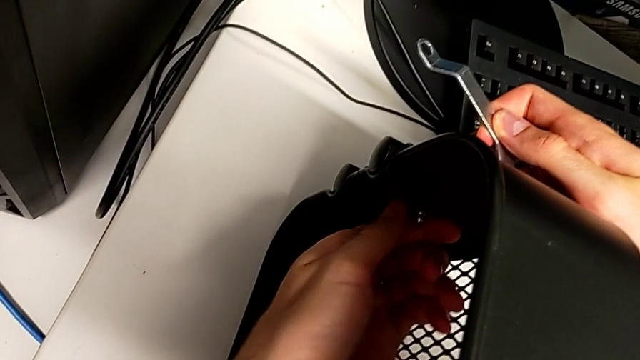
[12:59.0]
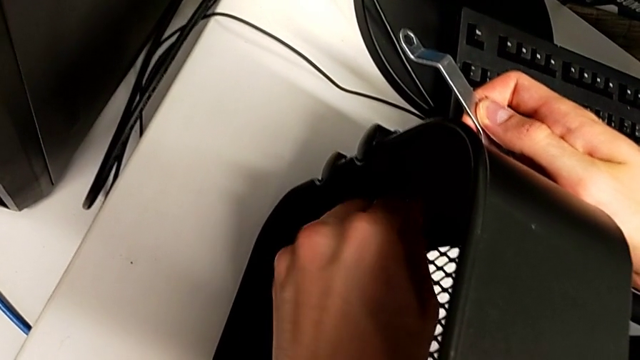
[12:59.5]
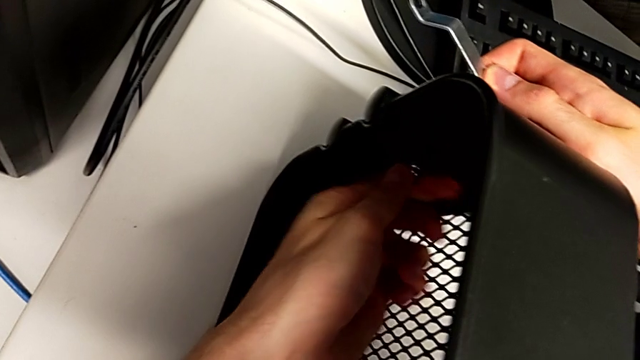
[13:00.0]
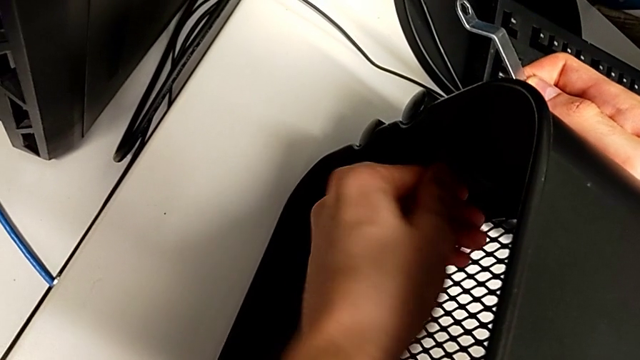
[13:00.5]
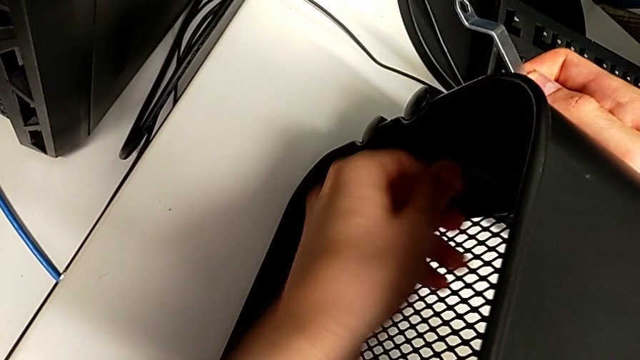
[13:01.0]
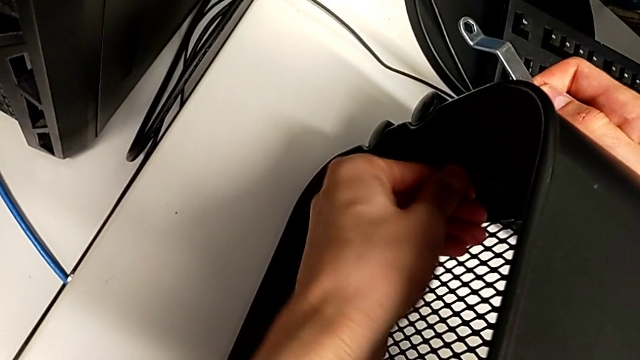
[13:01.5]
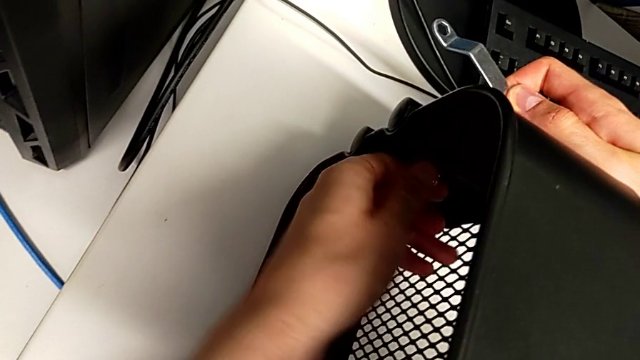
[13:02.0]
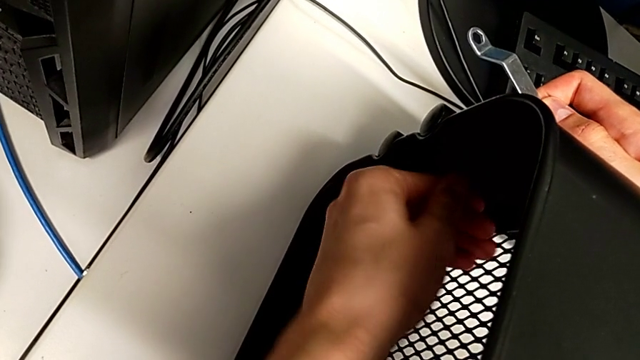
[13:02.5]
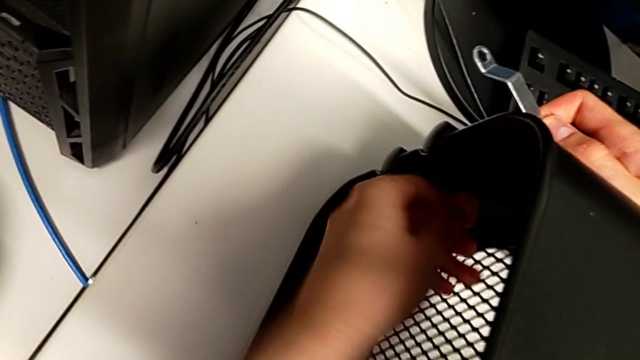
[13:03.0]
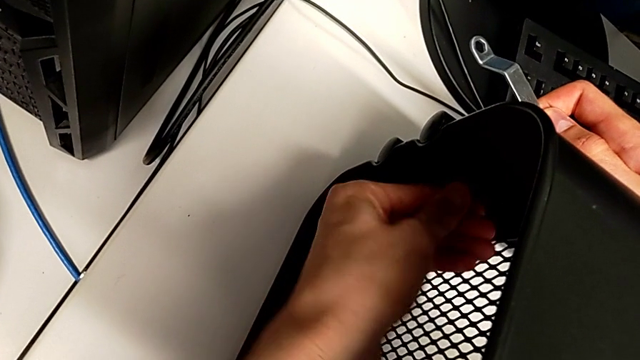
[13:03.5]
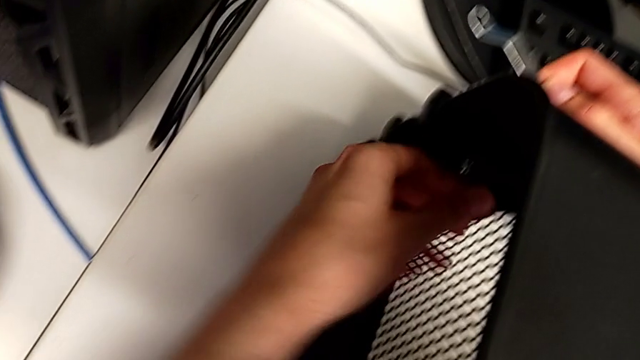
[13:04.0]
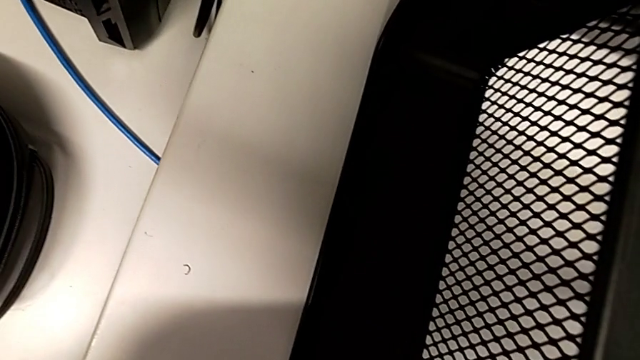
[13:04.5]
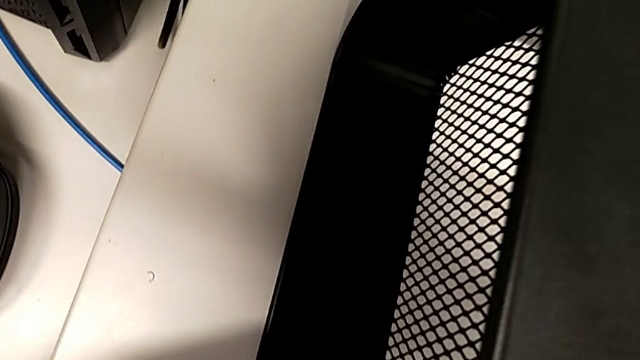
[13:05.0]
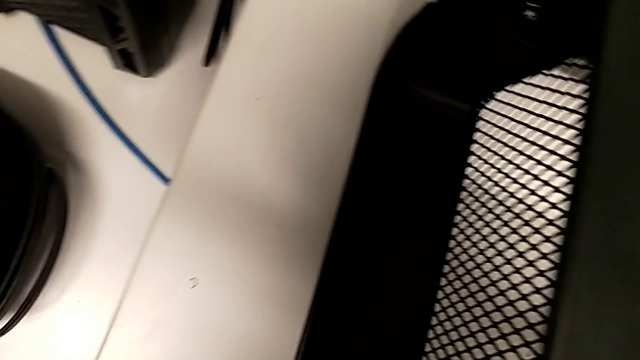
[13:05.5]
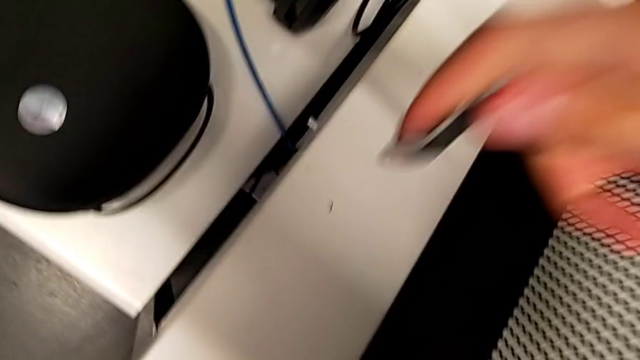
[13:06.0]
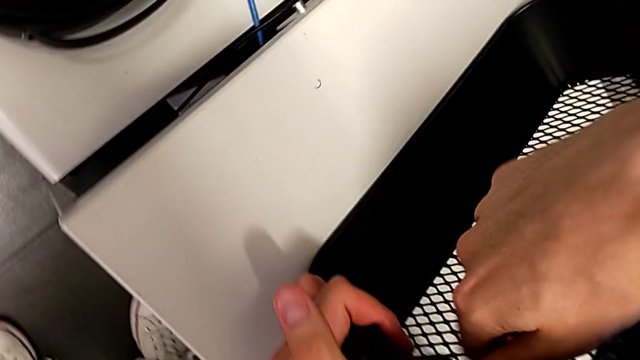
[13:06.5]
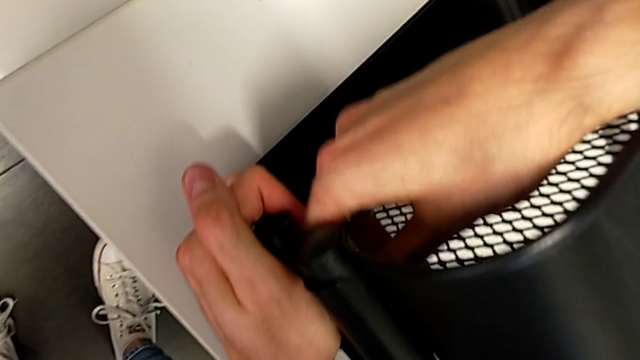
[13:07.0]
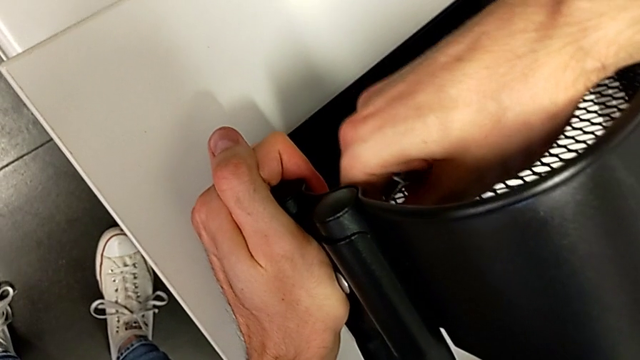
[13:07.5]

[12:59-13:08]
The camera wearer is pressing the screws from the top of the rolling cart. They begin to press the top screw.

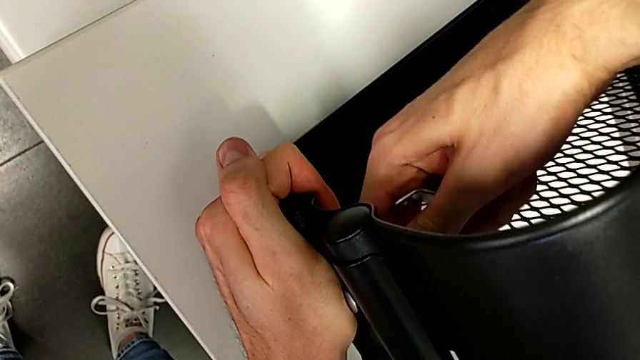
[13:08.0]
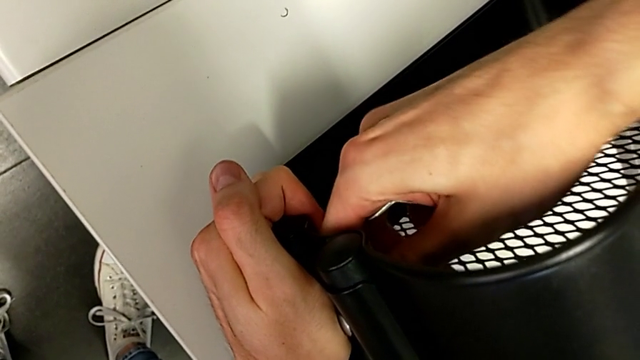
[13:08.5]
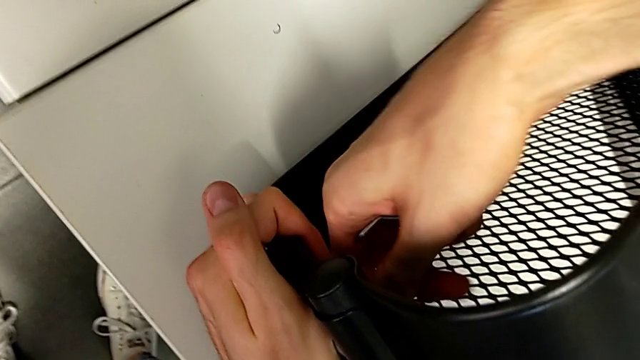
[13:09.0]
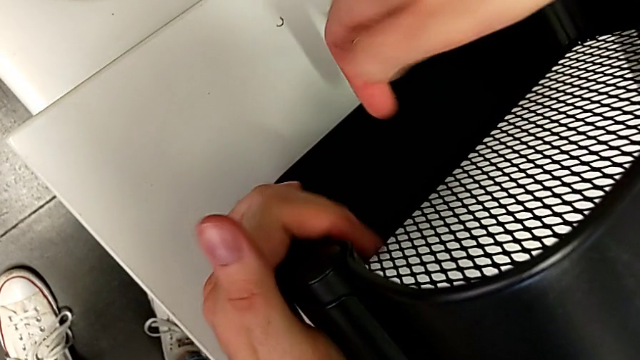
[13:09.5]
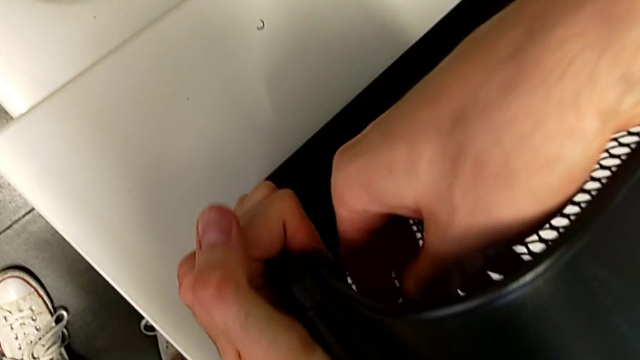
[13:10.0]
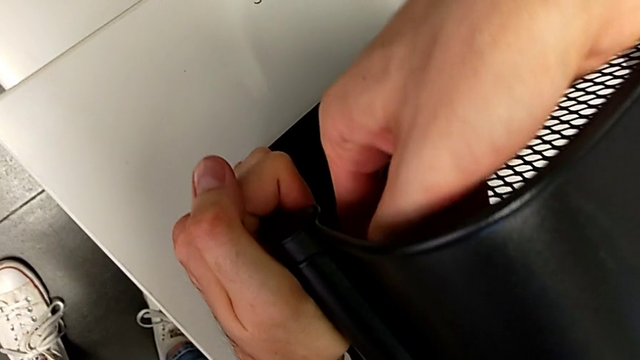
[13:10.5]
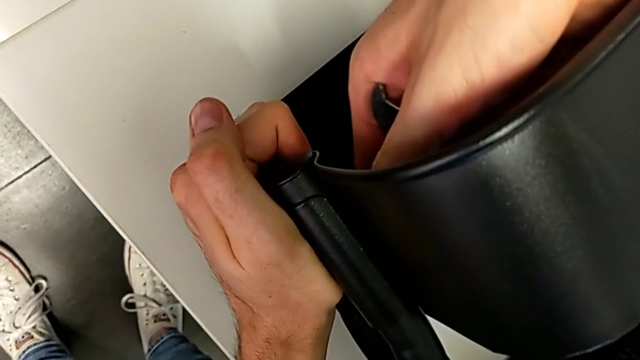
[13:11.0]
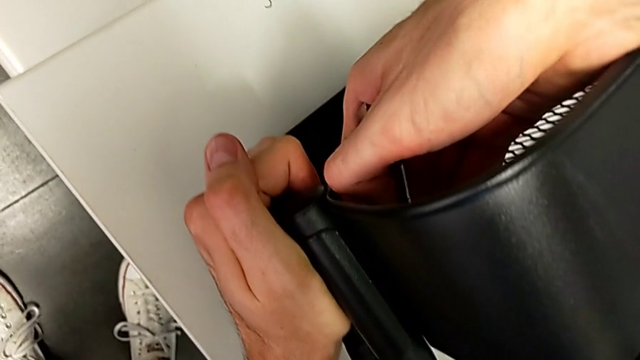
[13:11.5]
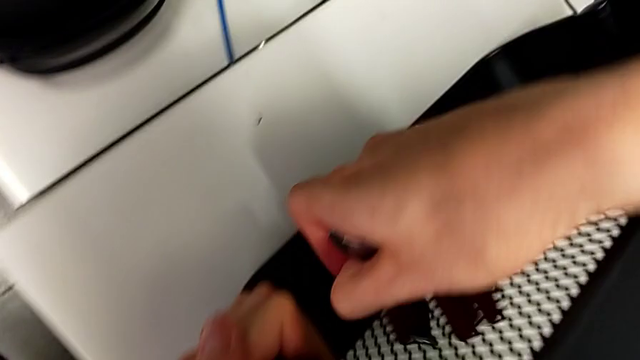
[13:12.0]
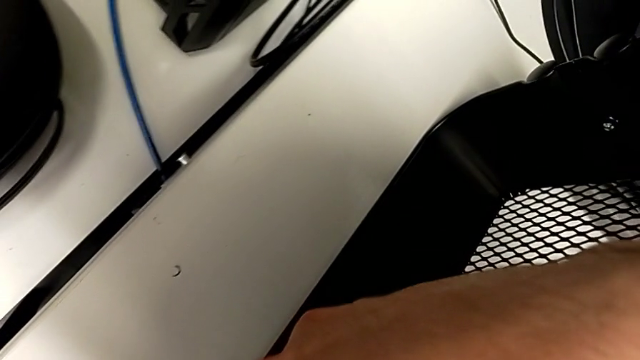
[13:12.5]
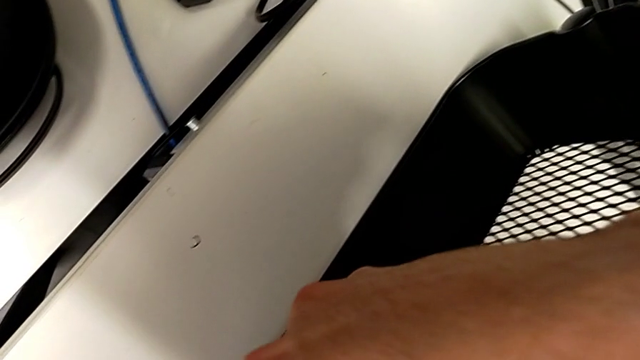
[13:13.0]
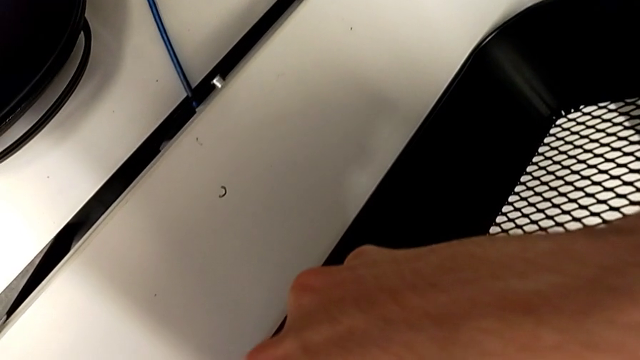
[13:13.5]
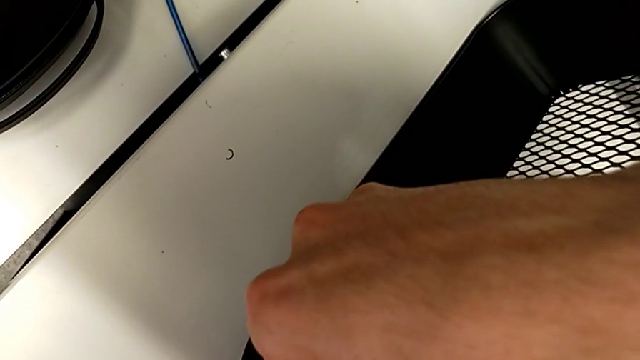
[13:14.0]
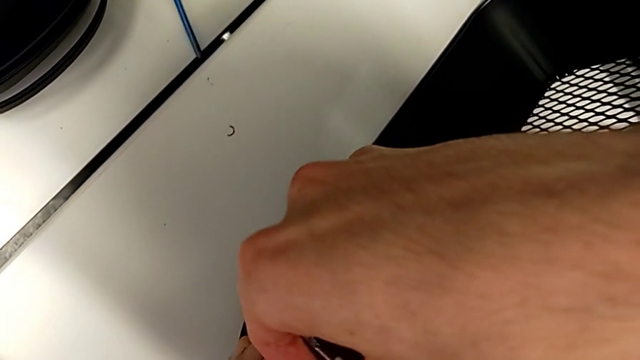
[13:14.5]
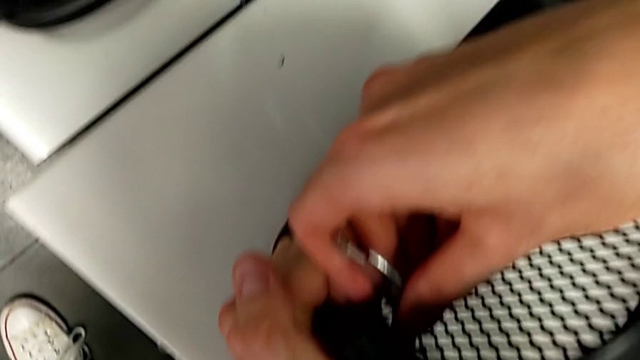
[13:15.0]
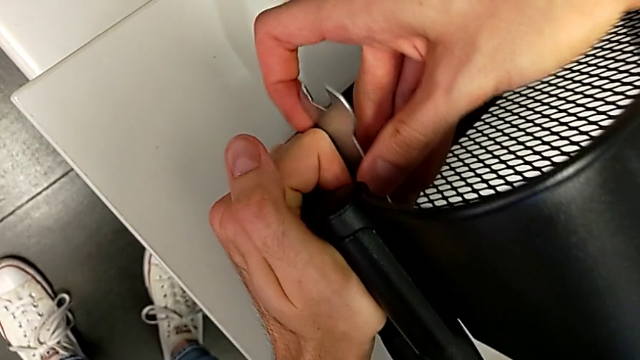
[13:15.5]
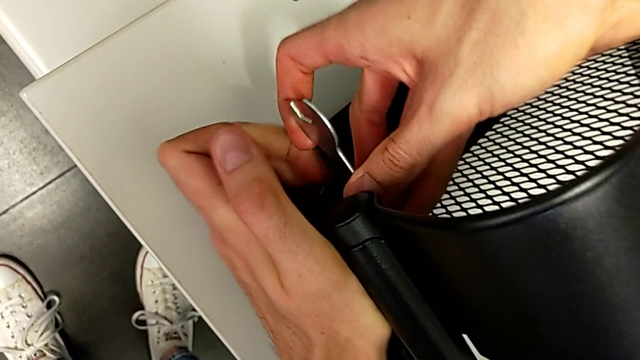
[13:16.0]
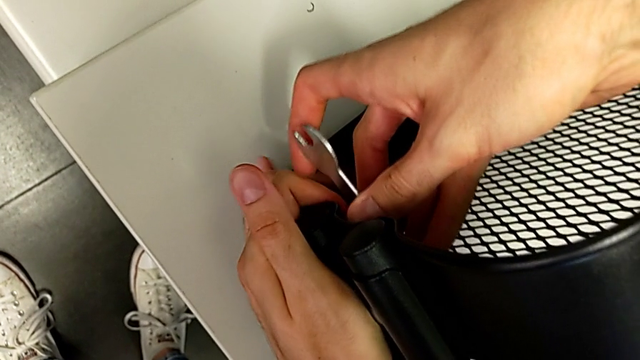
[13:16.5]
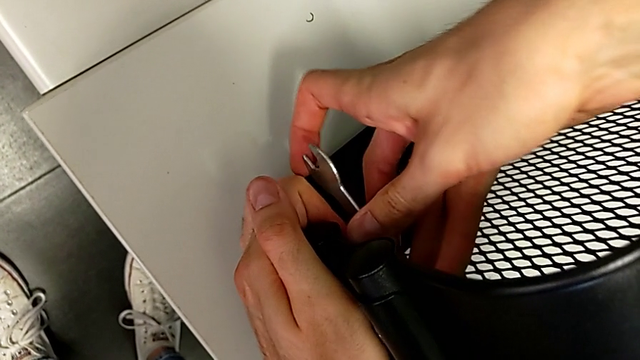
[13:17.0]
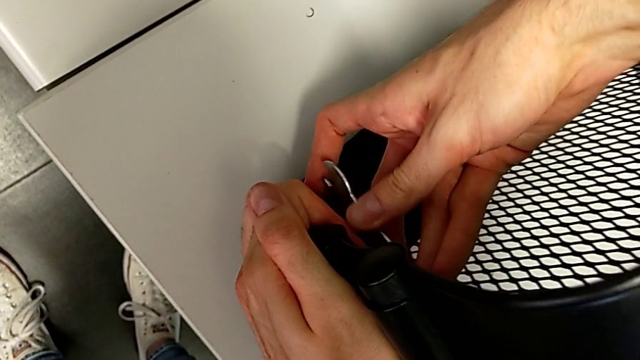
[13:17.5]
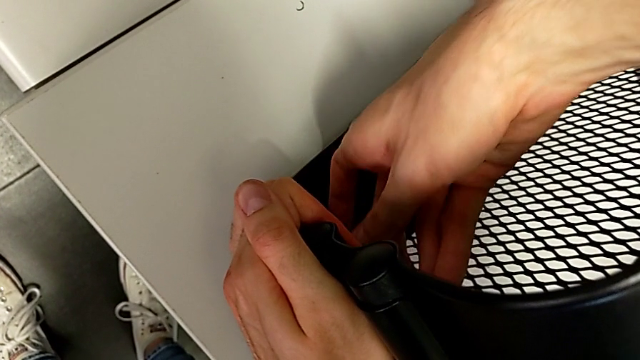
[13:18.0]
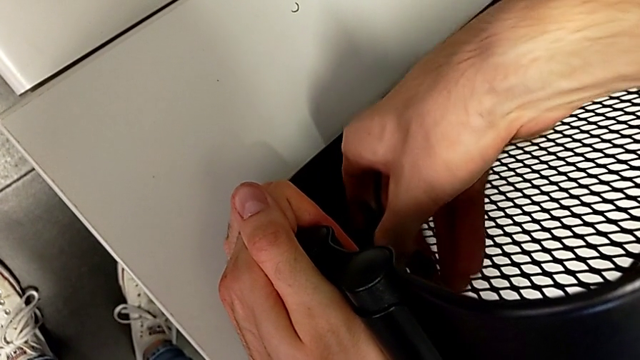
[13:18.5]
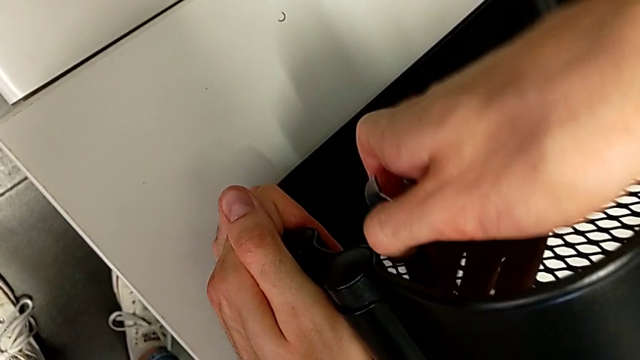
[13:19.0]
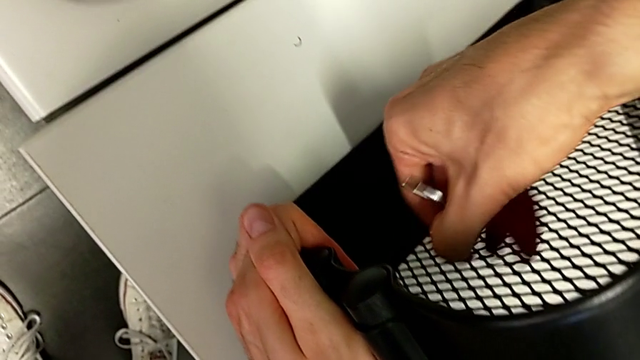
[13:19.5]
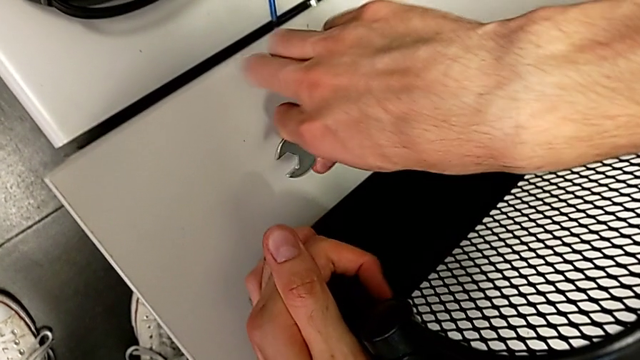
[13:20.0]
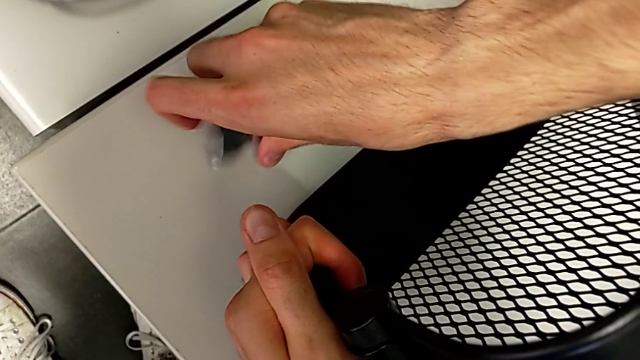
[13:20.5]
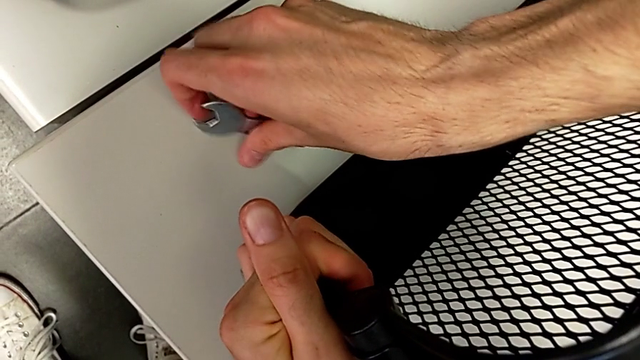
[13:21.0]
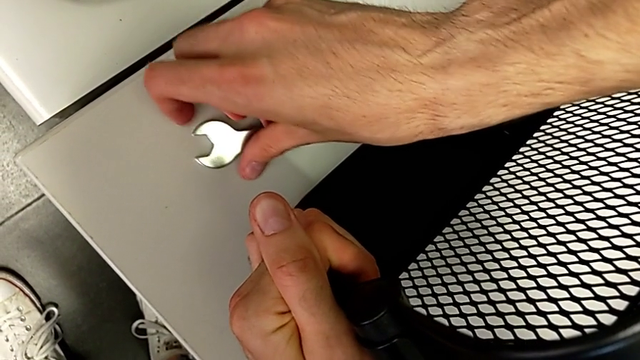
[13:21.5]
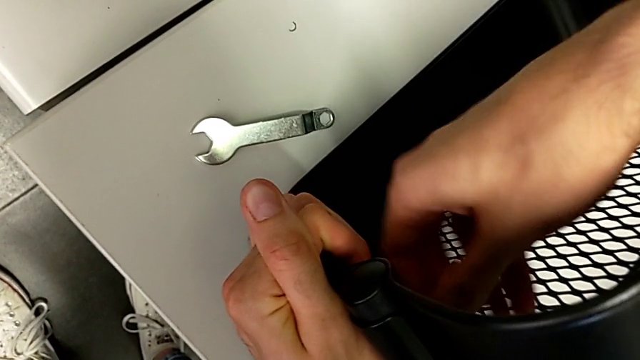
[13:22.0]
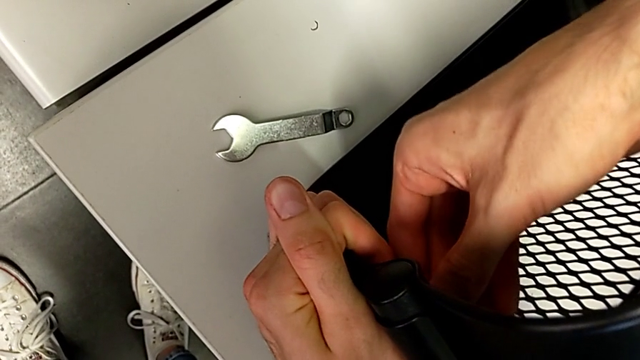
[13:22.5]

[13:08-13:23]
The camera wearer is pressing the screws from the top of the rolling cart. They keep pressing the top screw.
